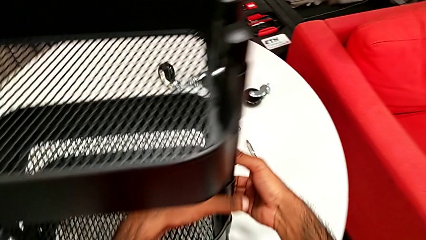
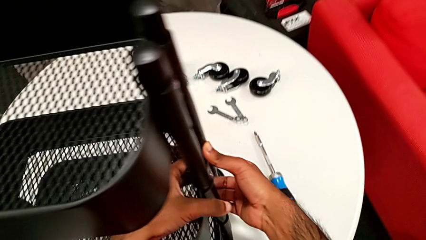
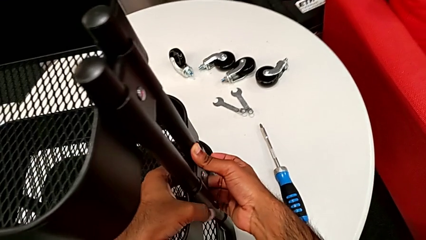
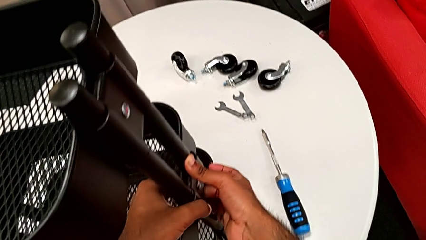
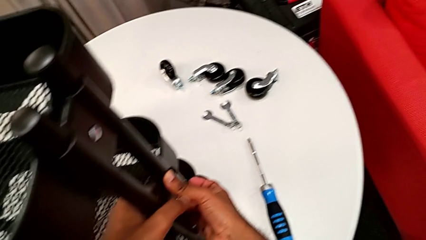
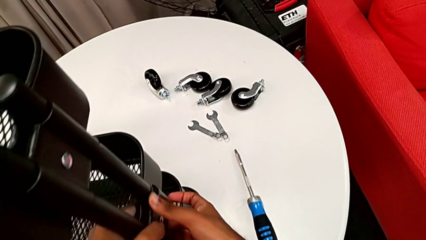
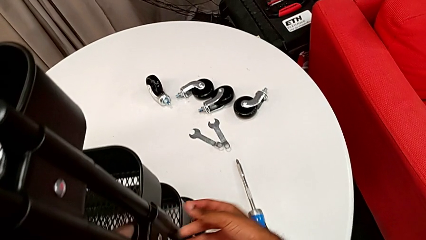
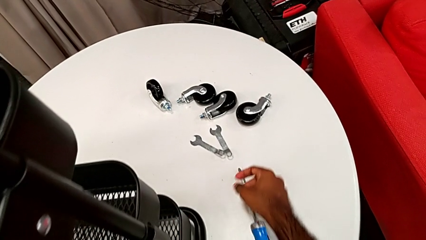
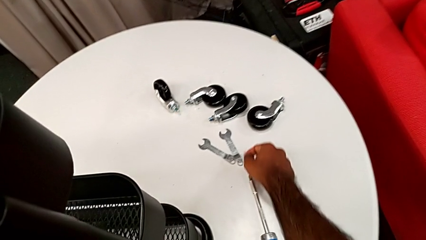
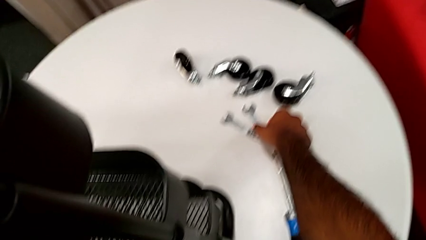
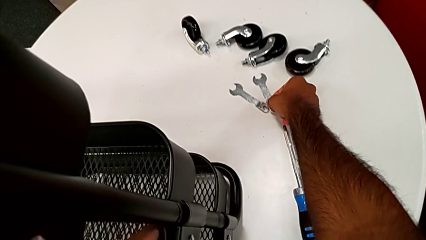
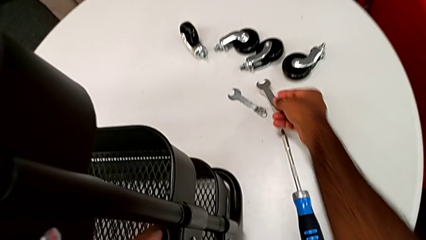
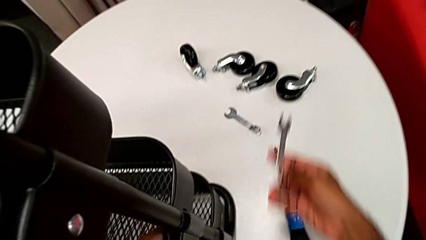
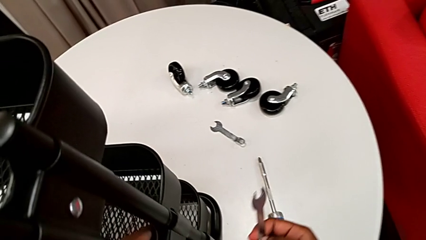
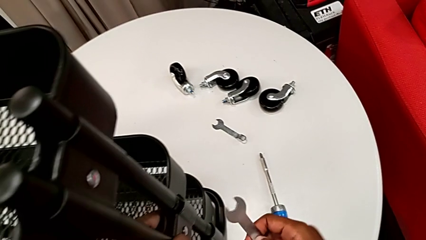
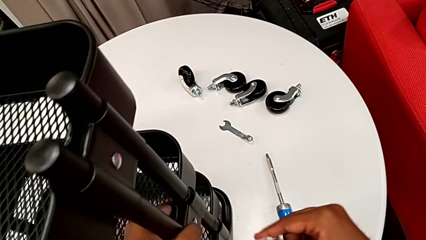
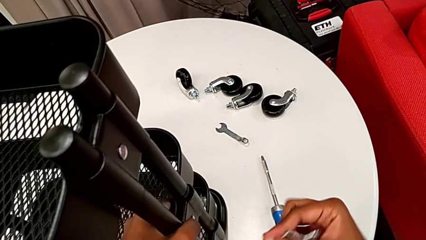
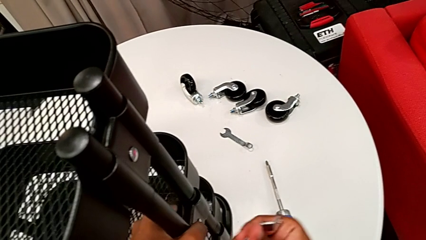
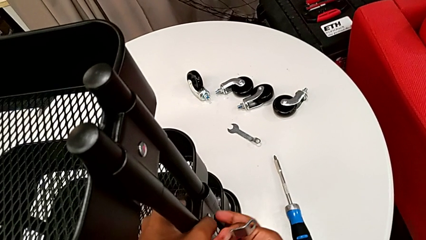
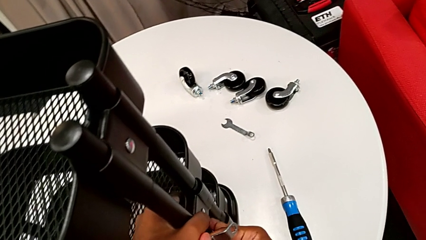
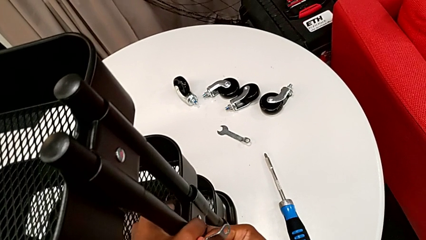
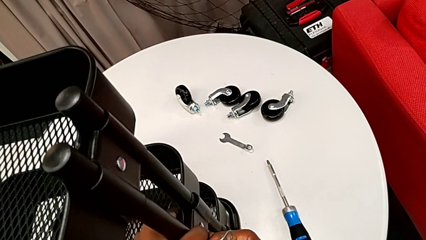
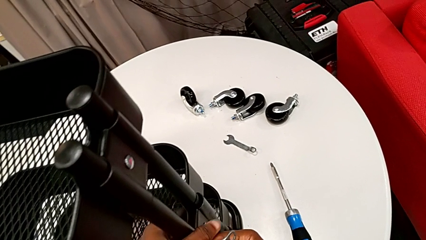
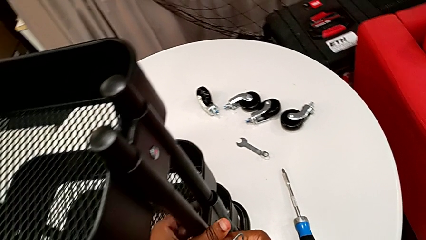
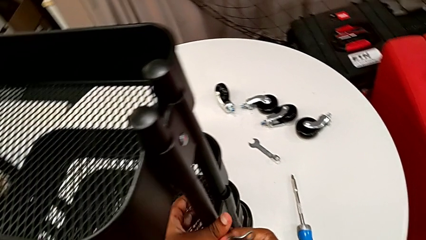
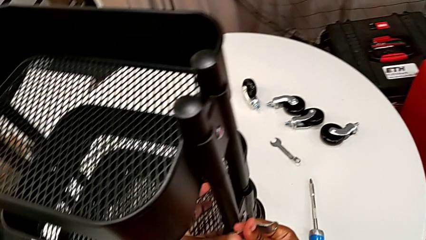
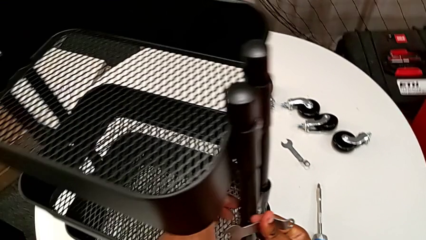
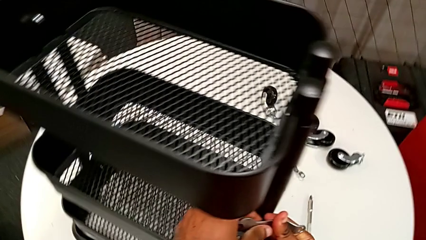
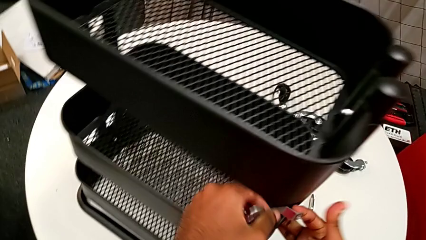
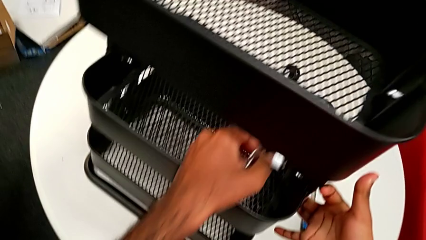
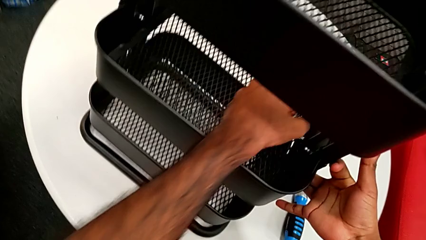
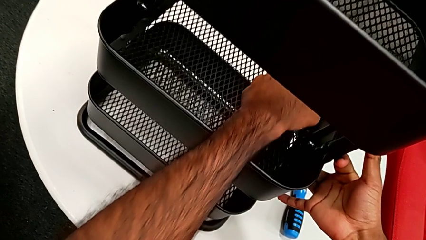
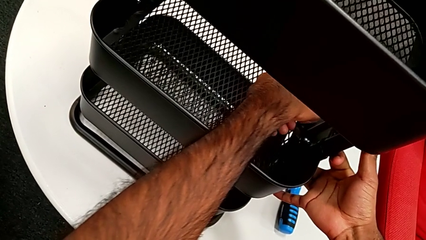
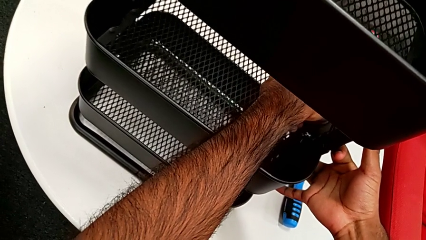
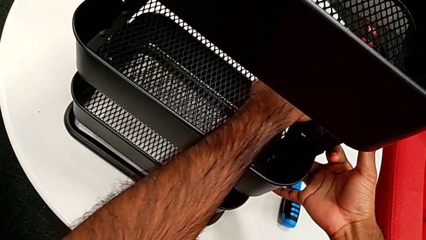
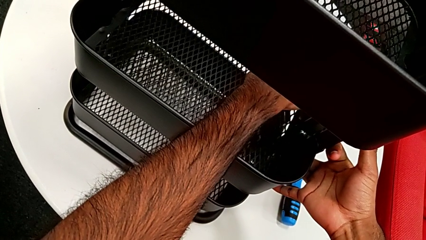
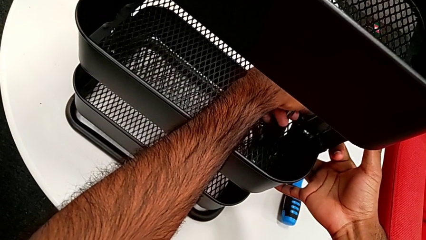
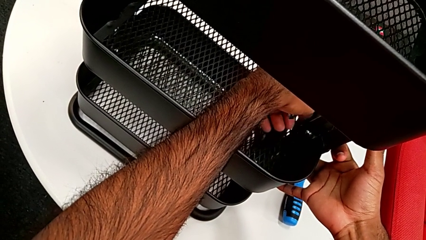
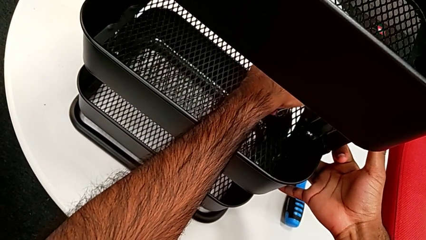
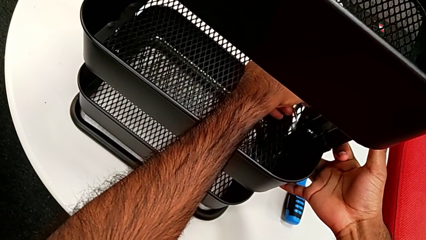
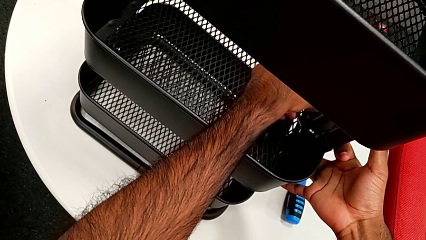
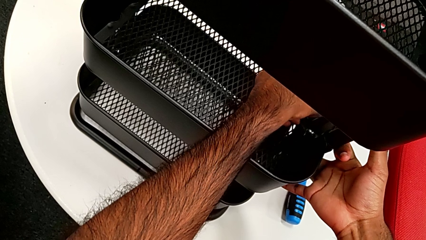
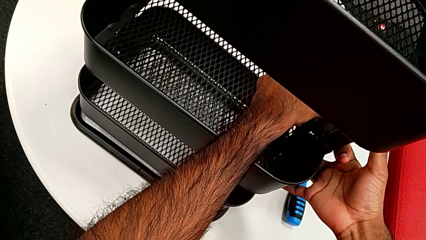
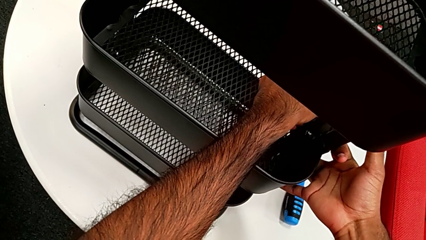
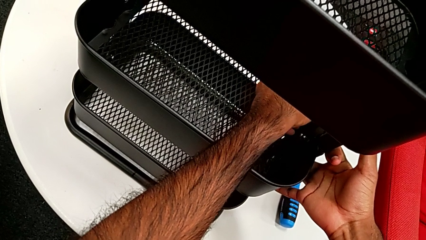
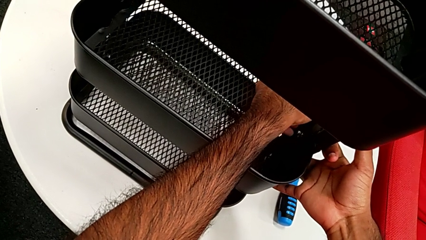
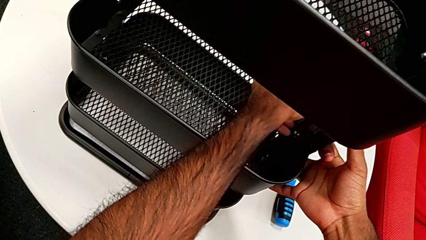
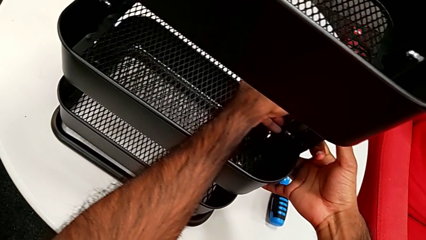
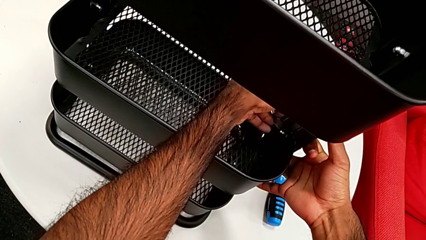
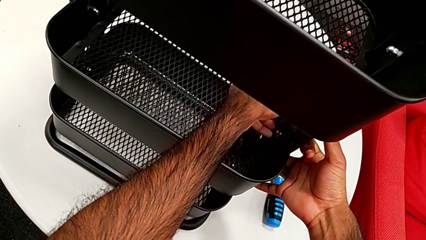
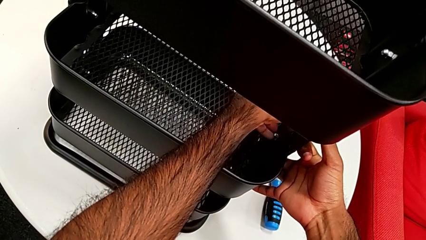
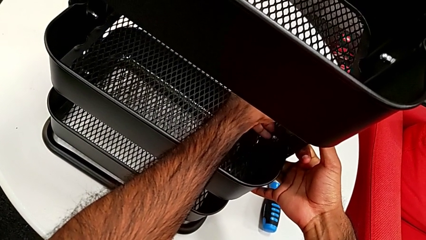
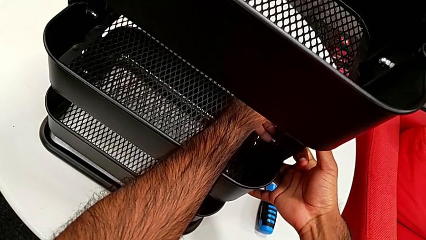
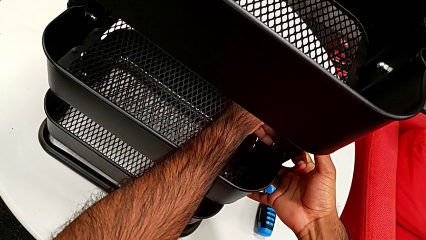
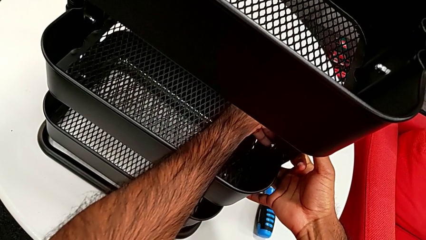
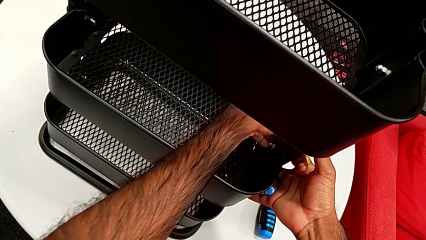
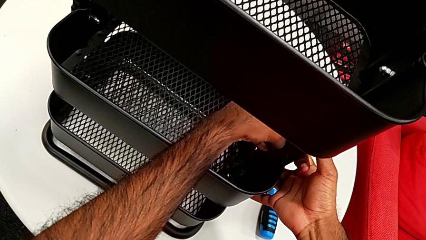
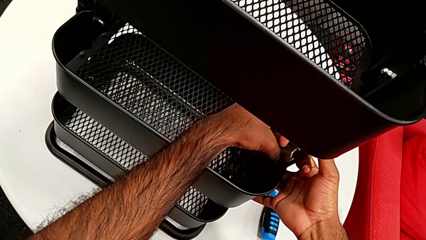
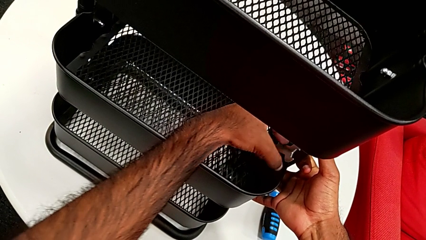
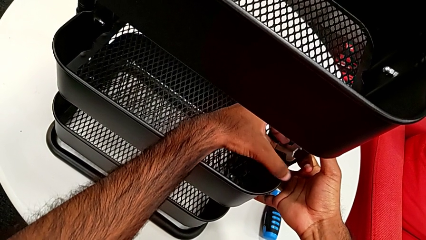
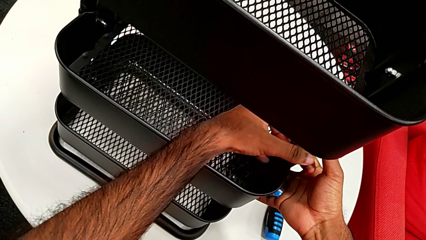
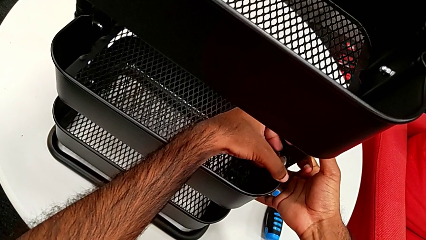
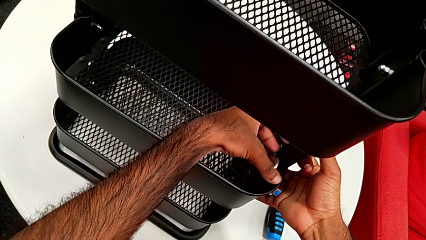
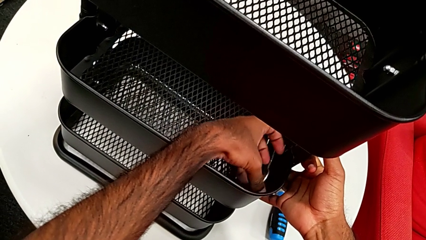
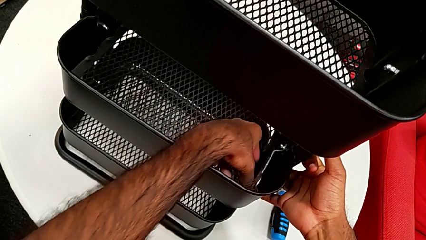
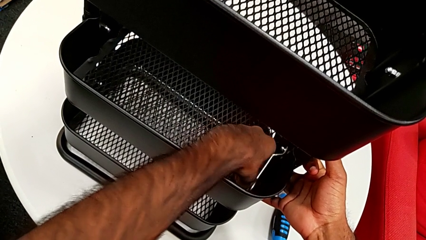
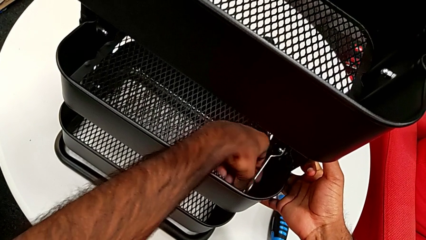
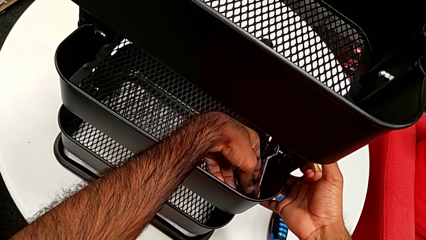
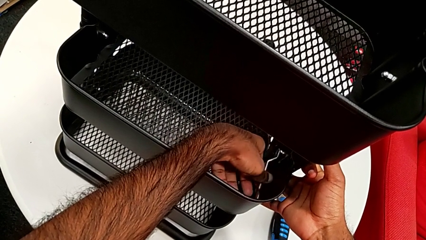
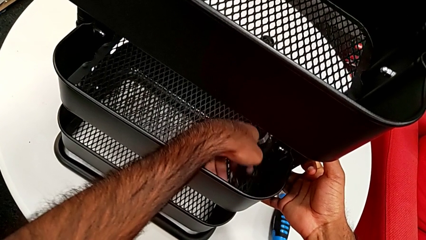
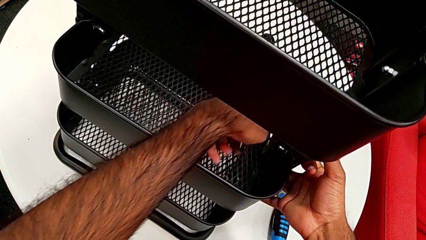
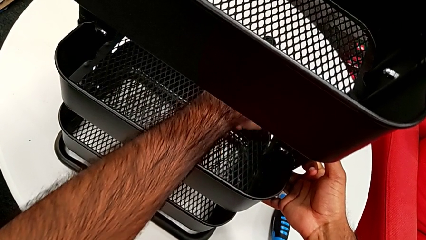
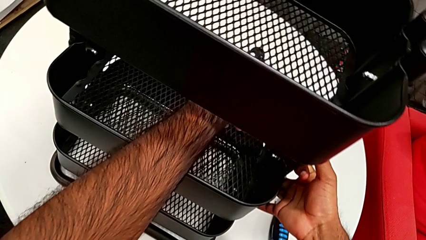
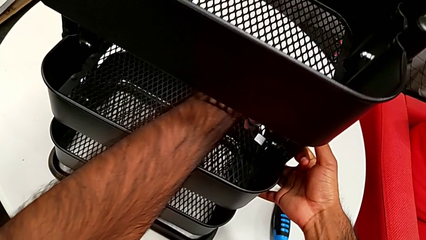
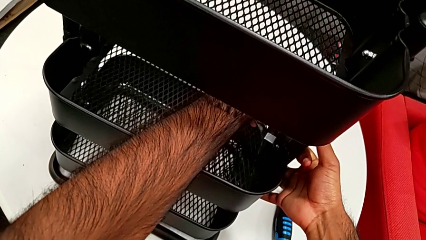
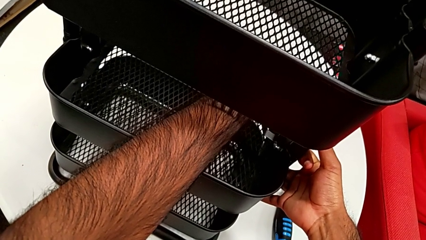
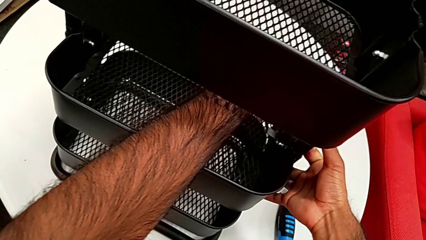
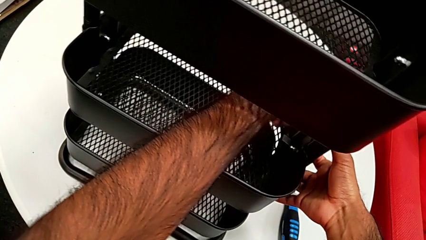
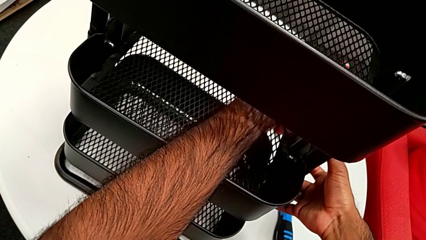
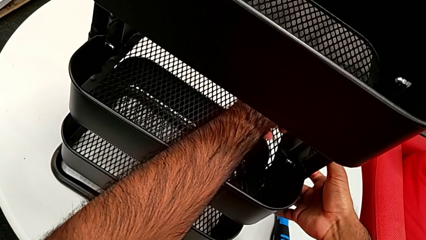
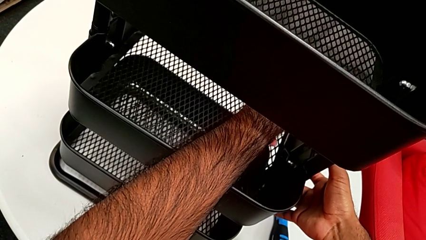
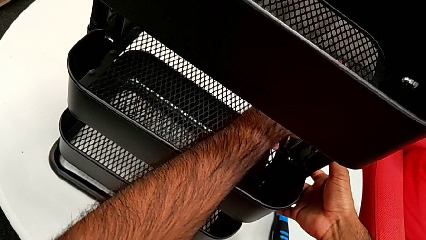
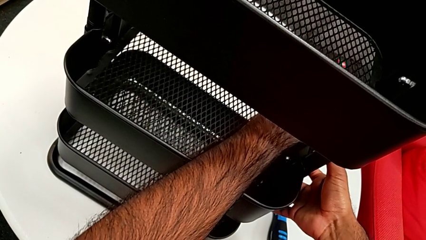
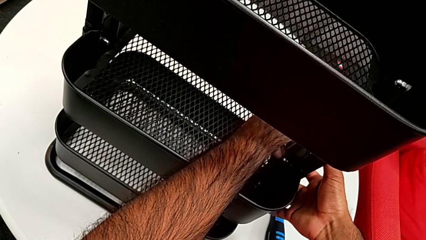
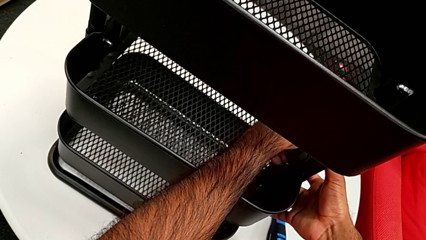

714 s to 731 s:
The camera wearer is assembling the brackets to the middle tray. They grab the spanner wrench, place it and begin to screw the first hexagon cap nut.
